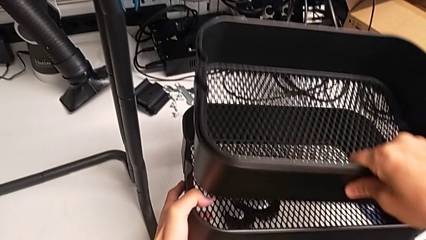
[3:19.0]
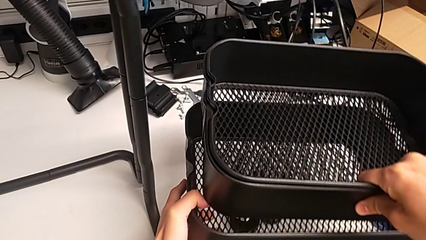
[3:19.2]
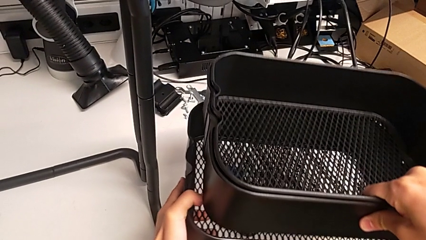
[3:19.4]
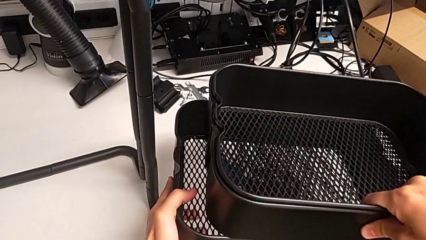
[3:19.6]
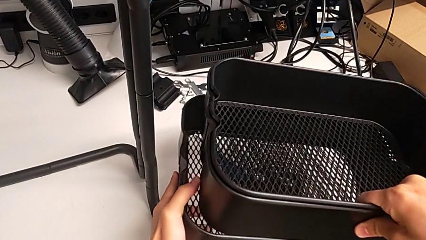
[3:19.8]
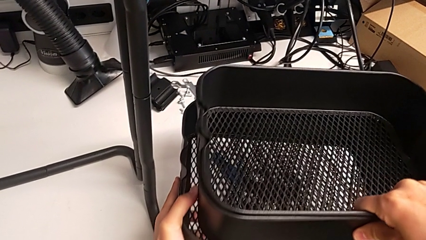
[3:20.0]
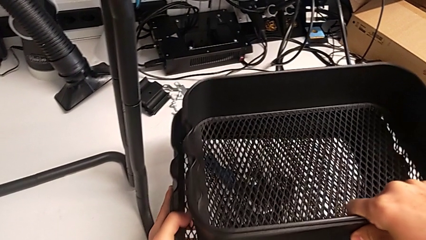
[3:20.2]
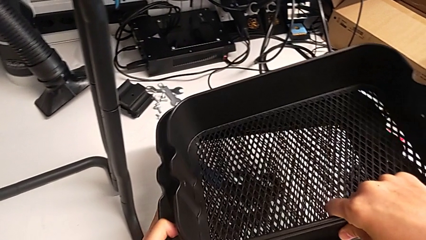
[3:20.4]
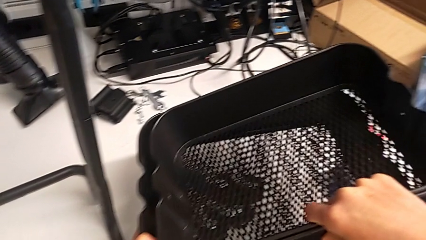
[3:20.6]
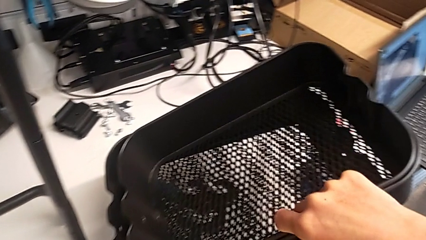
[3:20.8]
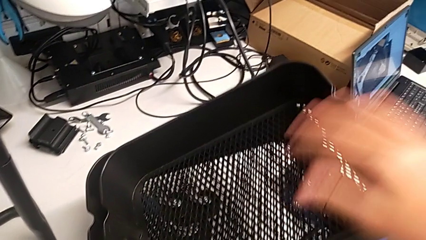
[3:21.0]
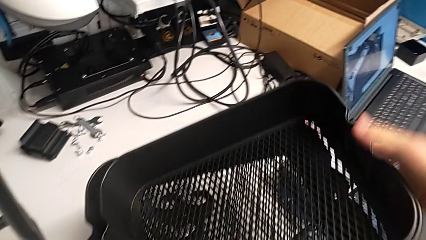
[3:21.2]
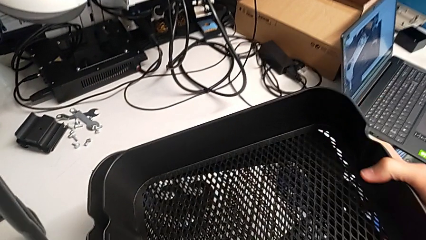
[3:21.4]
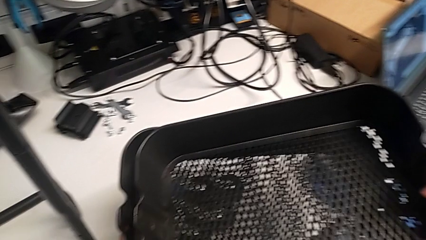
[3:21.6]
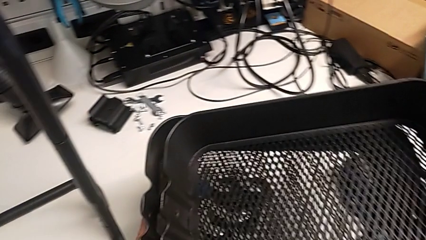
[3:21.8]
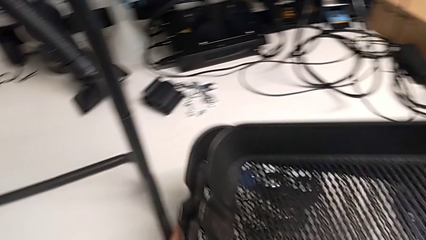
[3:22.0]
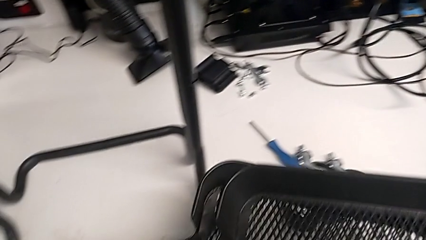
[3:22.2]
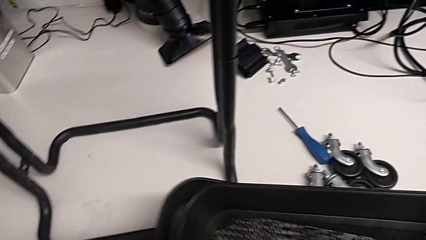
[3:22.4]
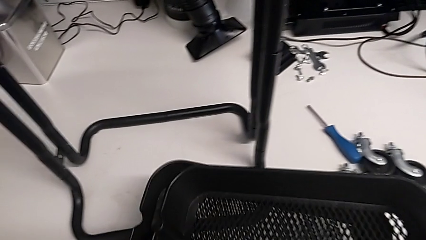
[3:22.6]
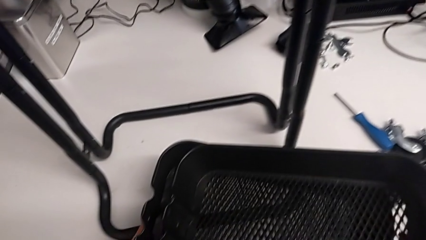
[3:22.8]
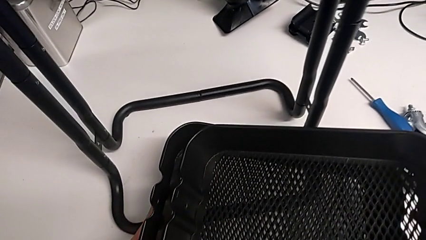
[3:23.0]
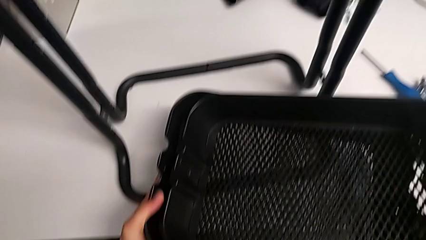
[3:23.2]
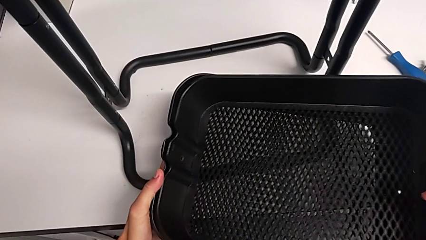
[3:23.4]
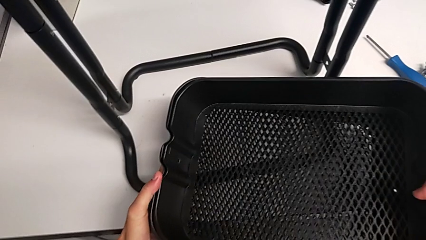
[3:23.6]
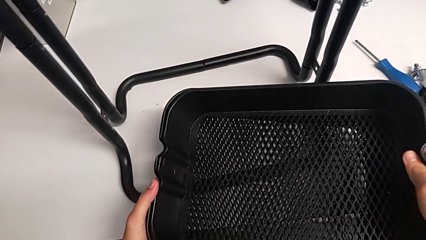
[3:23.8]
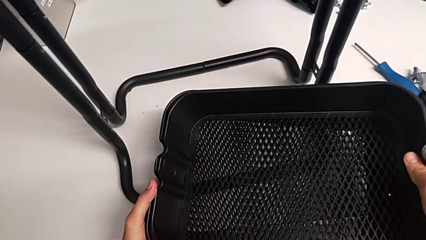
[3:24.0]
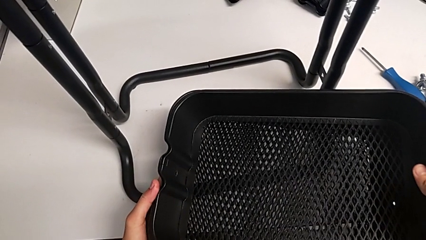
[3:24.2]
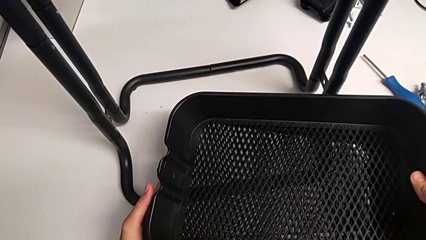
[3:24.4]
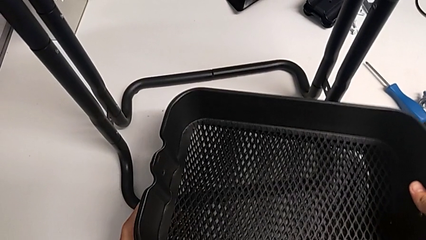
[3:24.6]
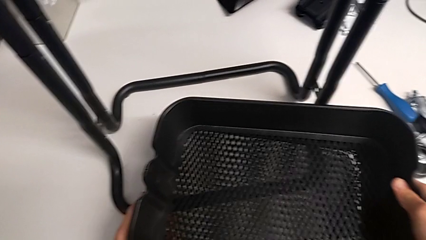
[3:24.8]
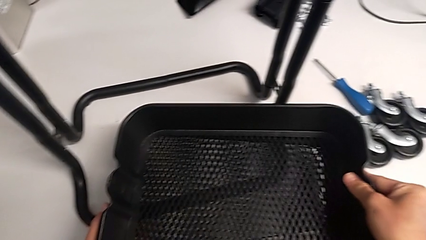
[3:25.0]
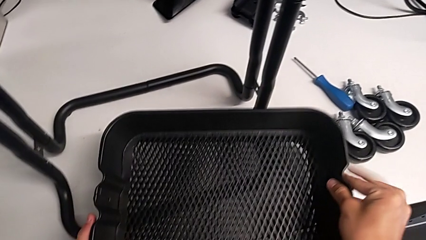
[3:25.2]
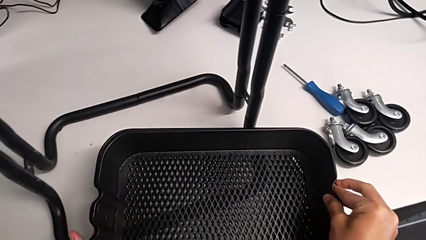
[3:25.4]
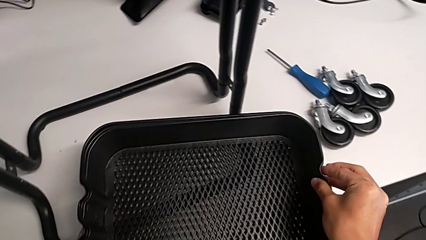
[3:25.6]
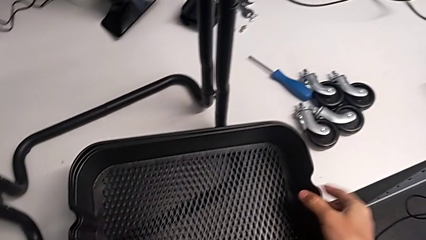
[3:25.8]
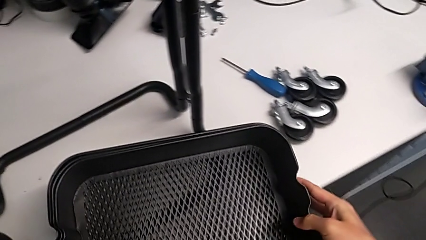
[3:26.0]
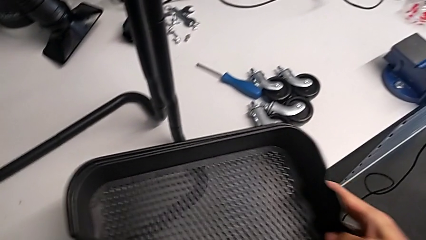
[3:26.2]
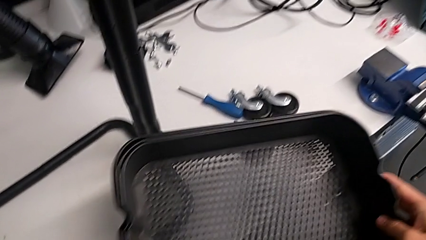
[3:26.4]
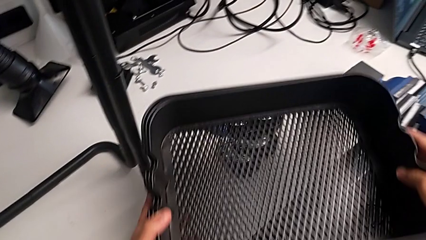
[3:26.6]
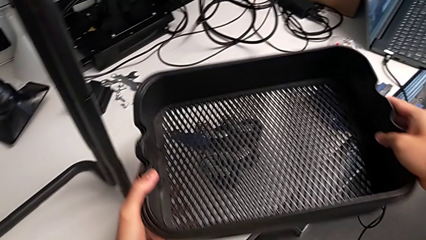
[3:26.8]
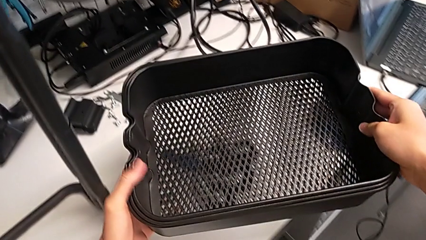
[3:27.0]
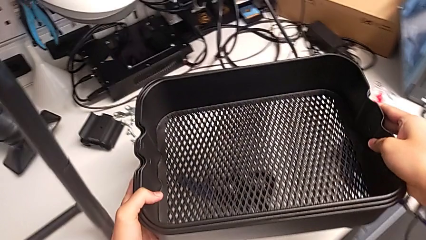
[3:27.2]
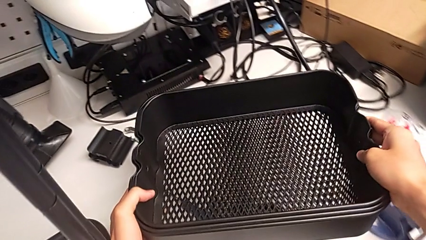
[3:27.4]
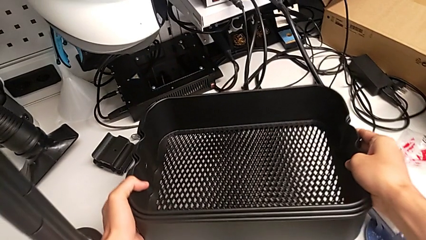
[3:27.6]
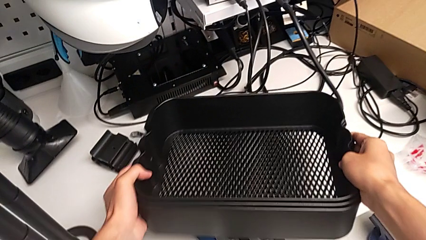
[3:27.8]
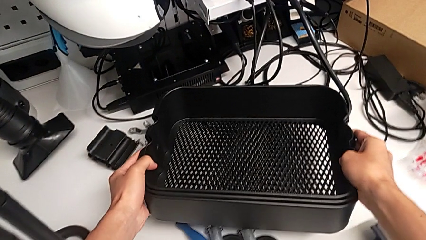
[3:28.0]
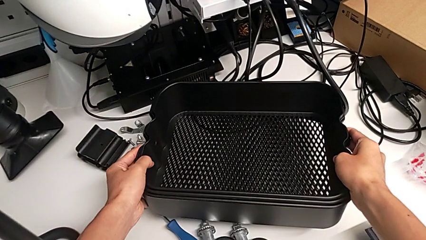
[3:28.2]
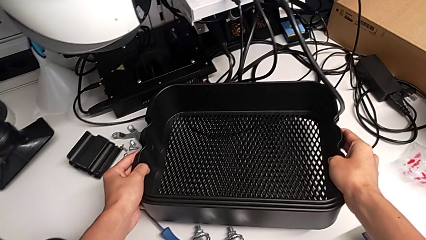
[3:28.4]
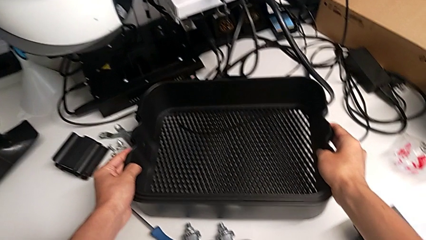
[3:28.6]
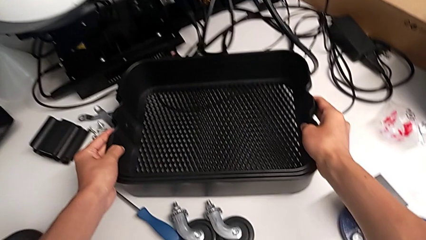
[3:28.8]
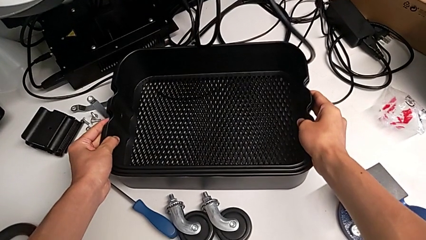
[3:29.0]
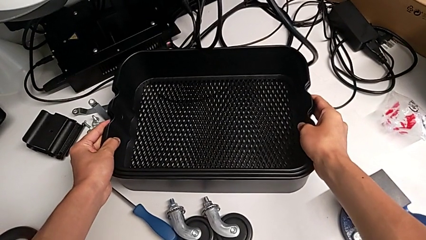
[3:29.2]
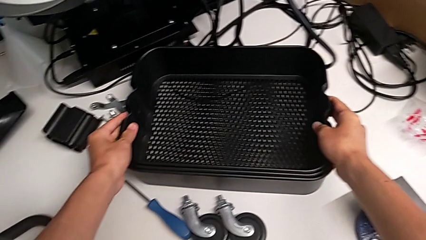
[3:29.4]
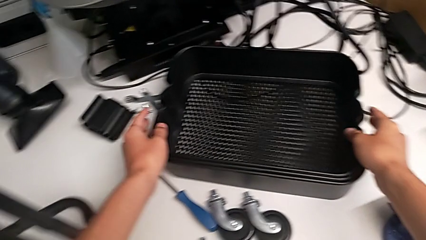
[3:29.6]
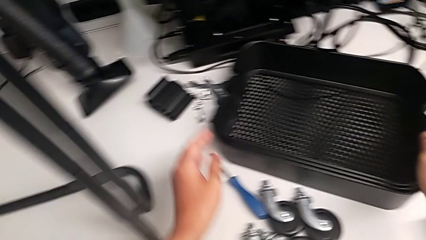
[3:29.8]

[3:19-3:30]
The camera wearer is disassembling the bottom tray. They keep stacking the low grid tray and place the grid tray.

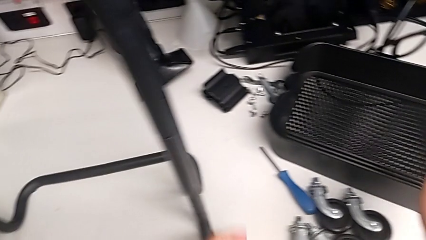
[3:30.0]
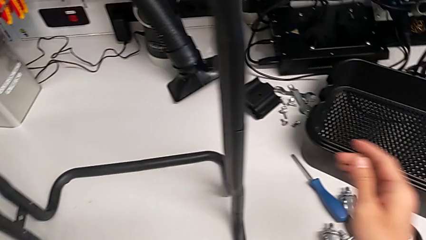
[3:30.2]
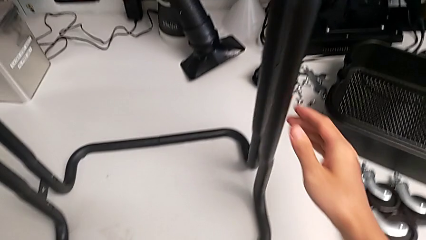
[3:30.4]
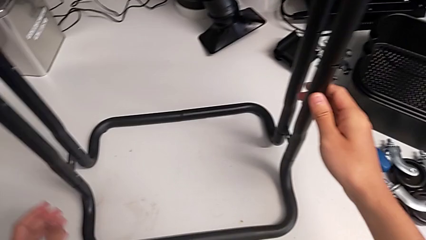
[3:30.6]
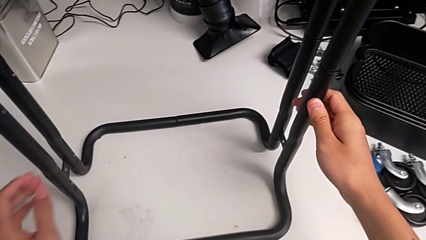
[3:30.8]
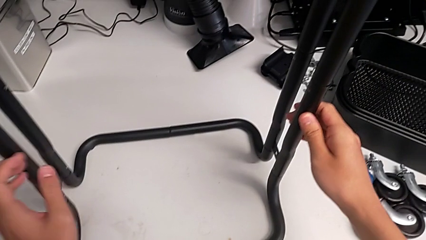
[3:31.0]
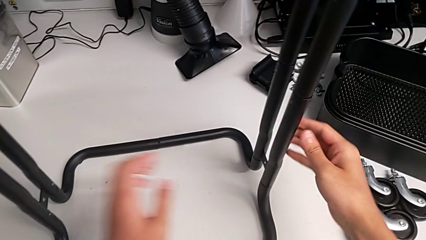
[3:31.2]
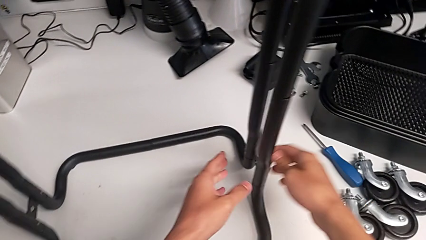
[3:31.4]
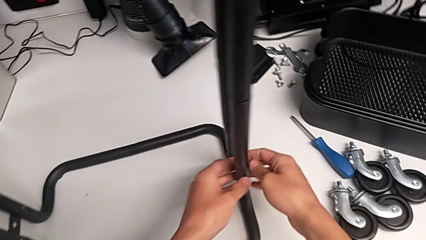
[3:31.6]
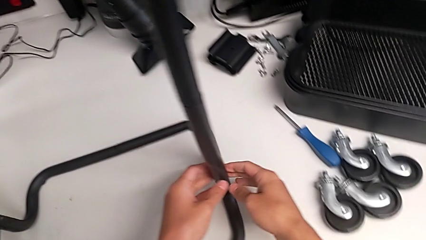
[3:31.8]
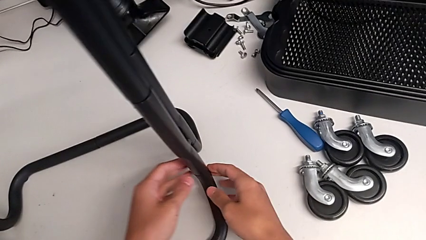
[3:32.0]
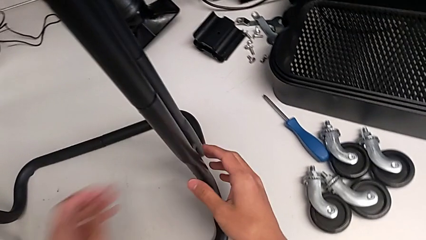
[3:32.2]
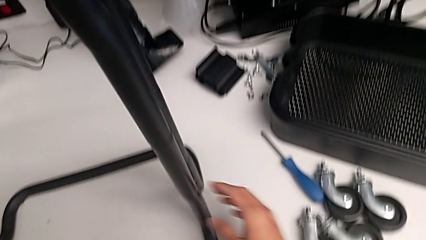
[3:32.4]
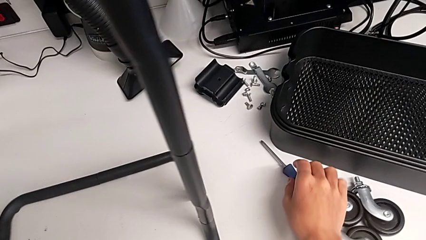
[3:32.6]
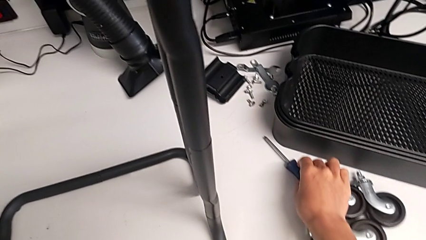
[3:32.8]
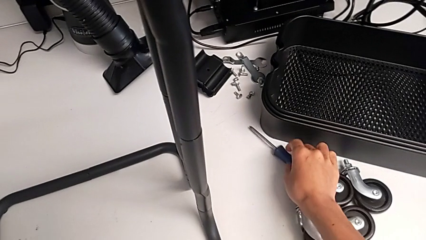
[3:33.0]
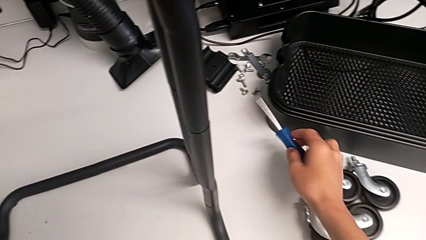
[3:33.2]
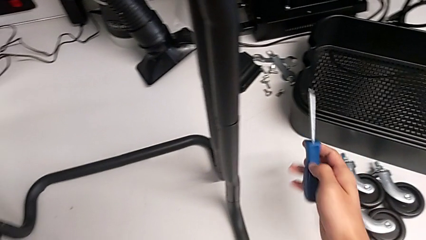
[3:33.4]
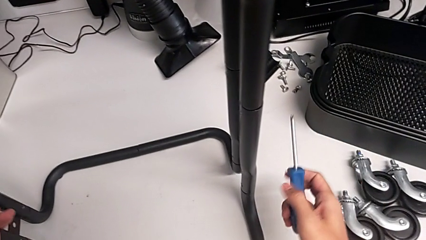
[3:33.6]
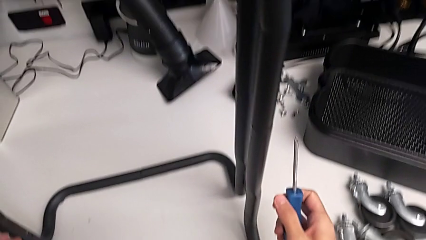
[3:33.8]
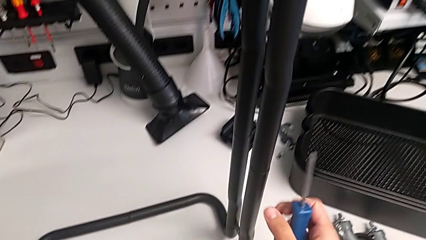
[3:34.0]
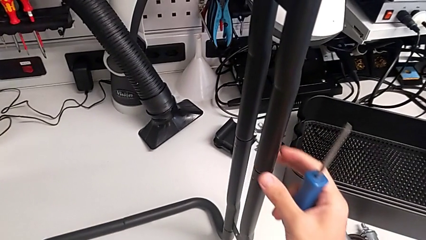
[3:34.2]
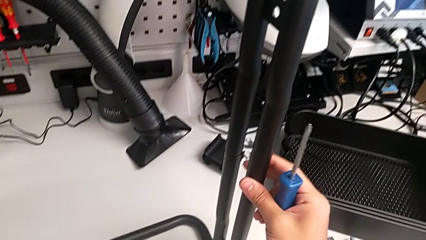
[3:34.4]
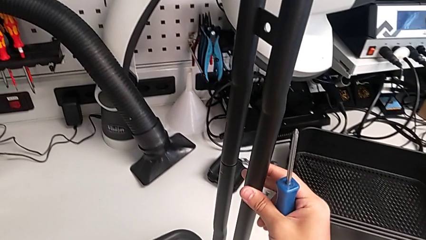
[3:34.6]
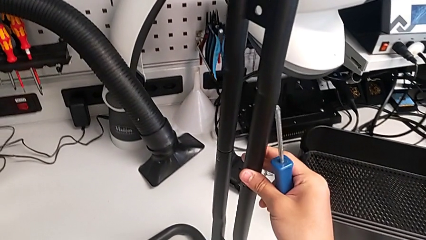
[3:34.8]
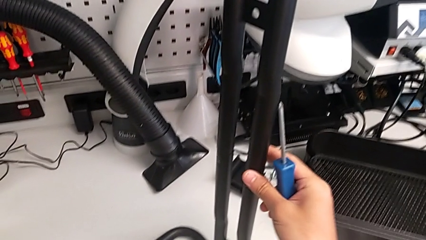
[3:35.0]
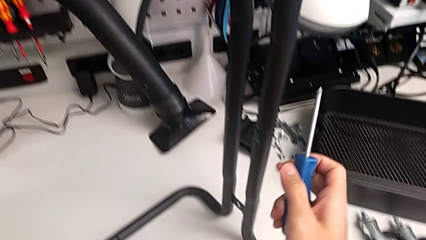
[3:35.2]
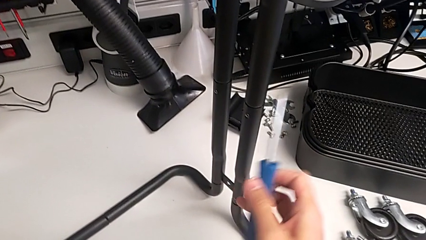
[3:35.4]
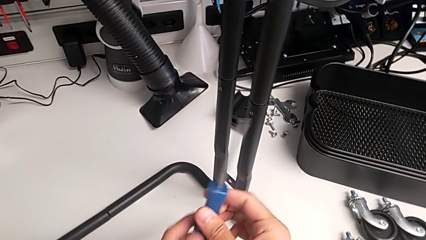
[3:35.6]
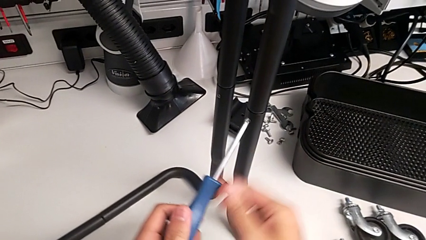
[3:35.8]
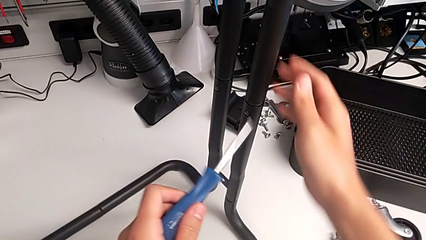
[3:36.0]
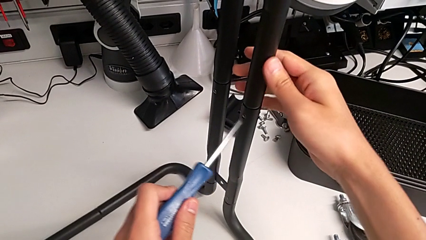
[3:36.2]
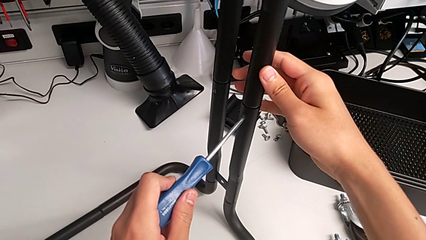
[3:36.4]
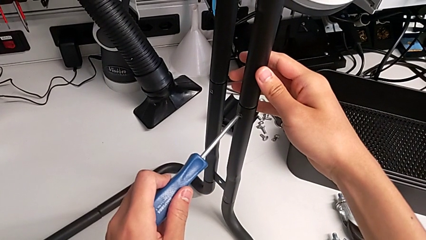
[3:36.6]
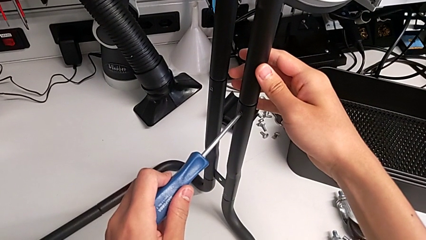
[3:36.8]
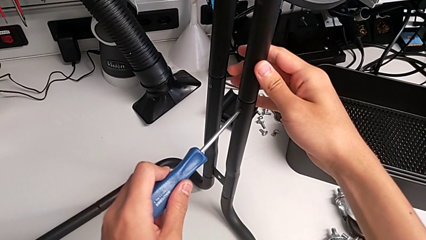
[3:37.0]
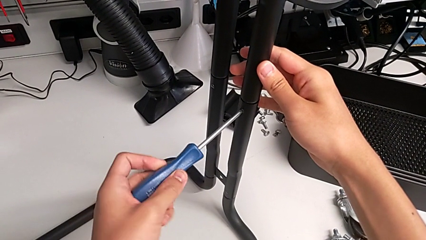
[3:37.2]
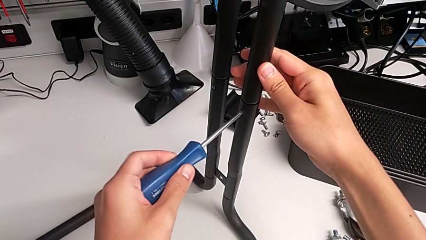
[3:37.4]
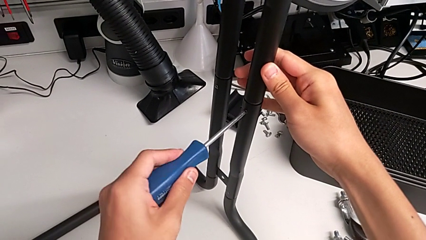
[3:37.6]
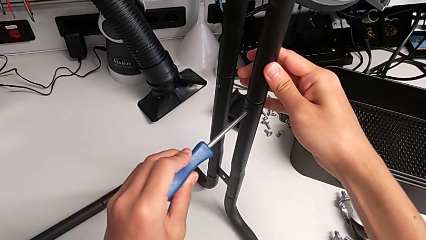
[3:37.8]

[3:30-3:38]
The camera wearer is unscrewing the right screws of the side bars. They approach the leg, grab the blue screwdriver and place it.
